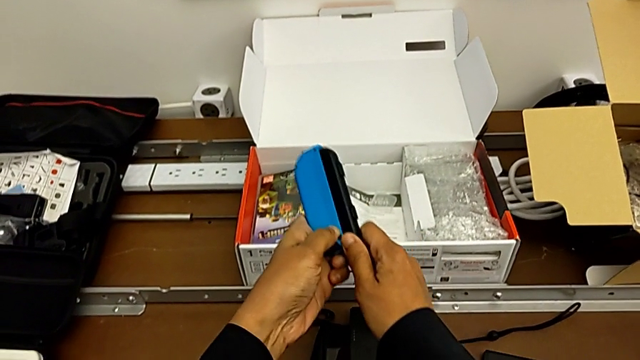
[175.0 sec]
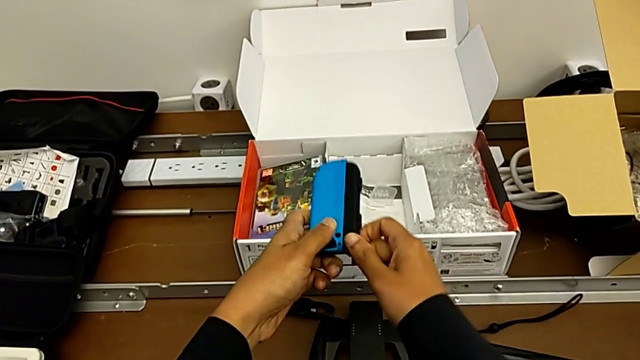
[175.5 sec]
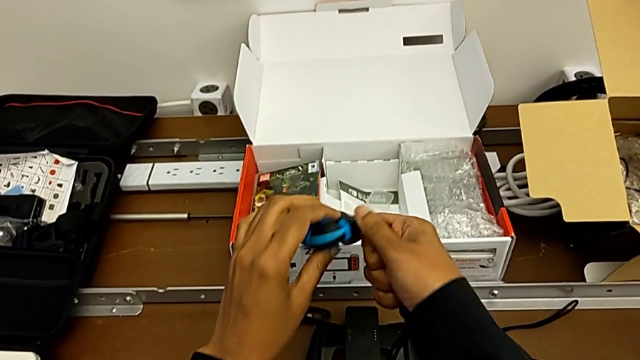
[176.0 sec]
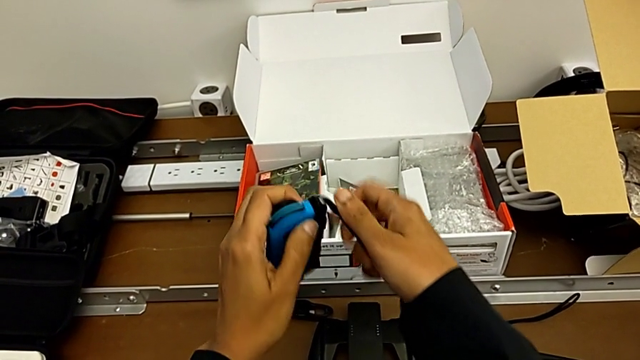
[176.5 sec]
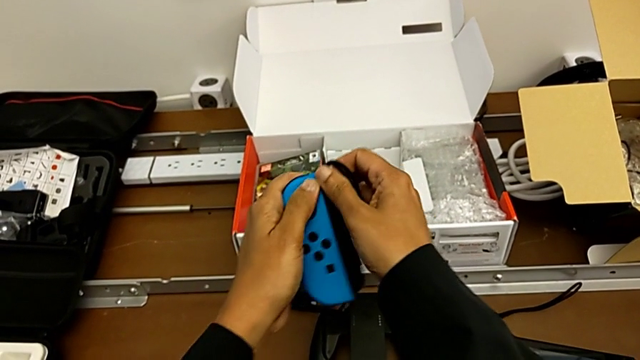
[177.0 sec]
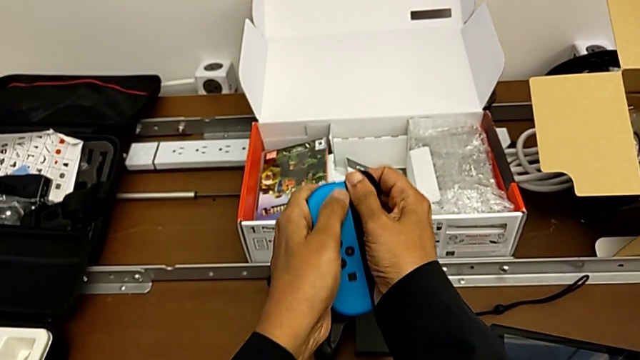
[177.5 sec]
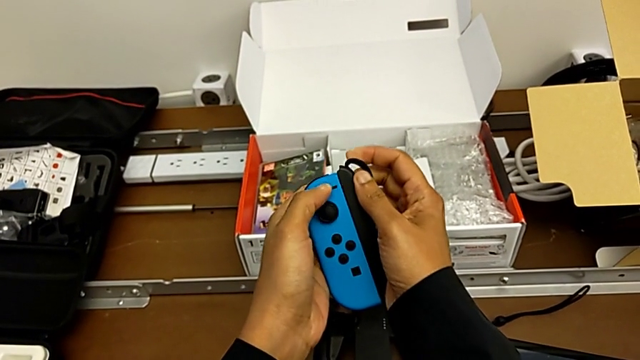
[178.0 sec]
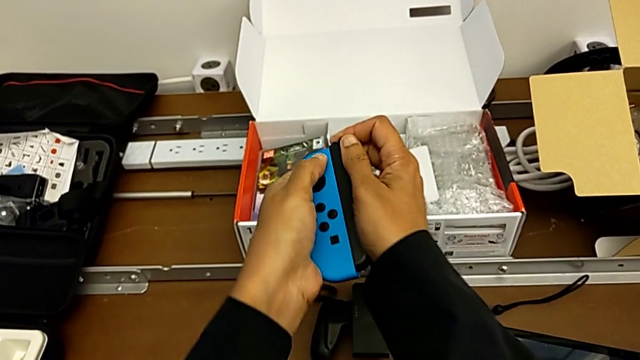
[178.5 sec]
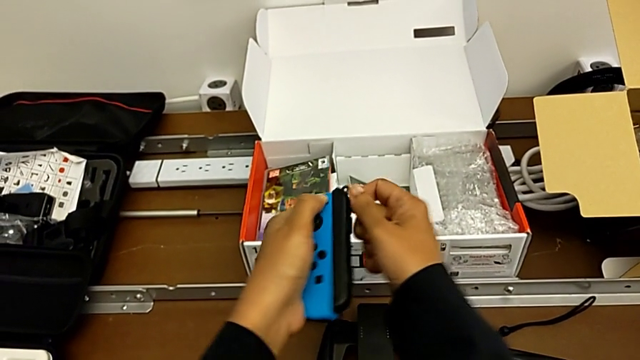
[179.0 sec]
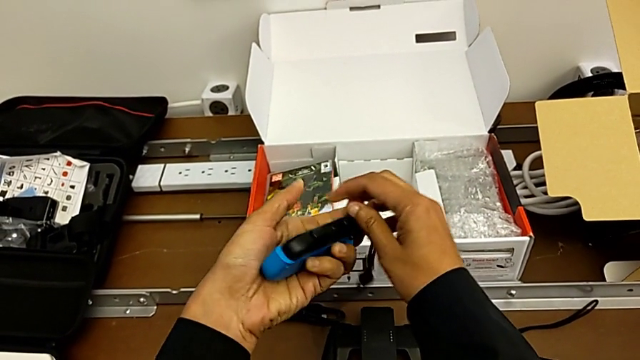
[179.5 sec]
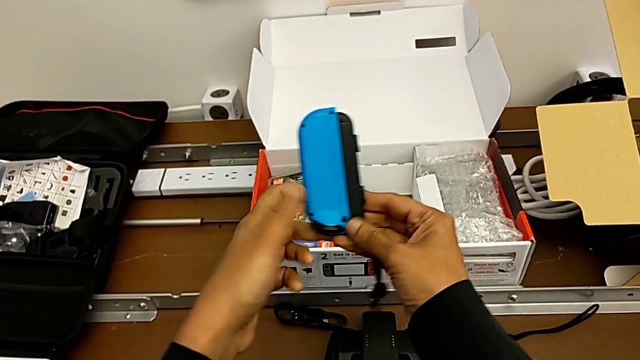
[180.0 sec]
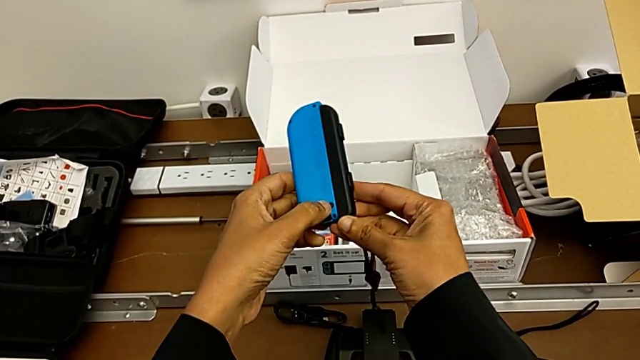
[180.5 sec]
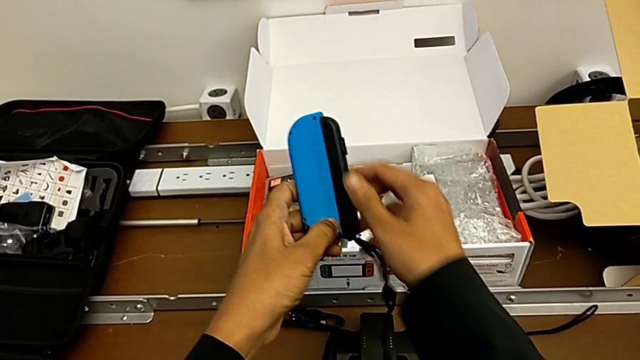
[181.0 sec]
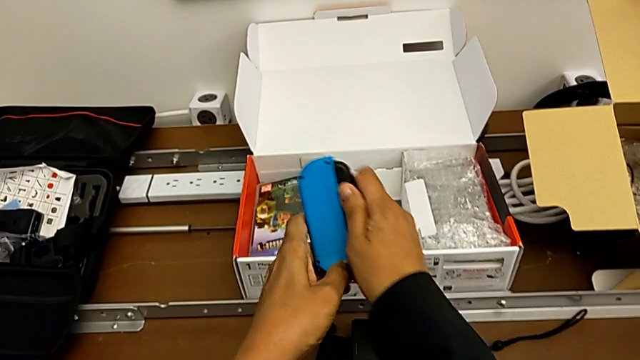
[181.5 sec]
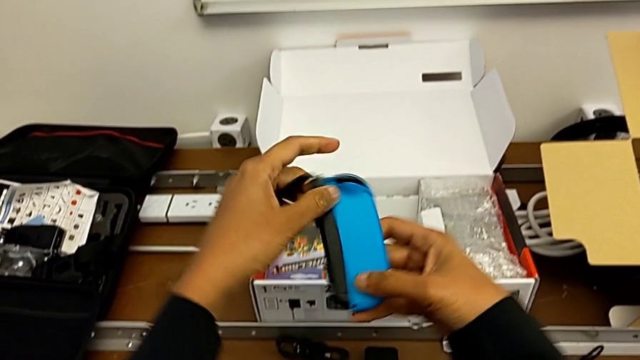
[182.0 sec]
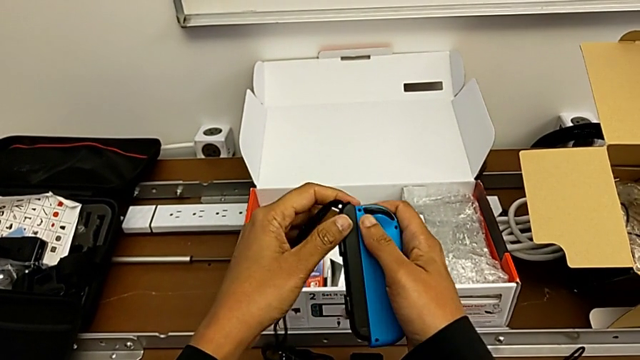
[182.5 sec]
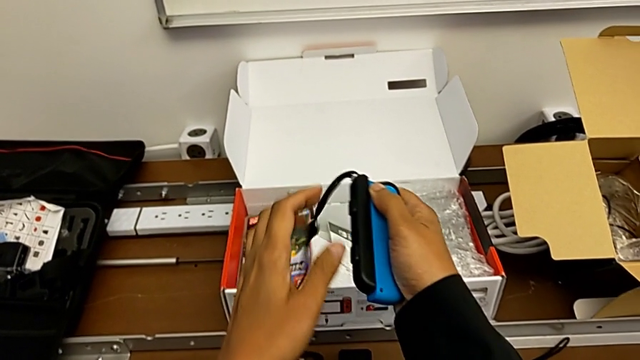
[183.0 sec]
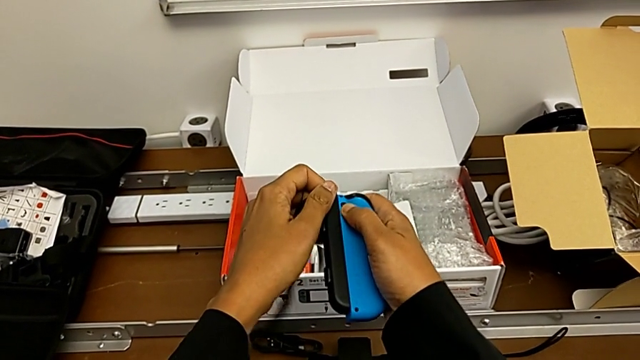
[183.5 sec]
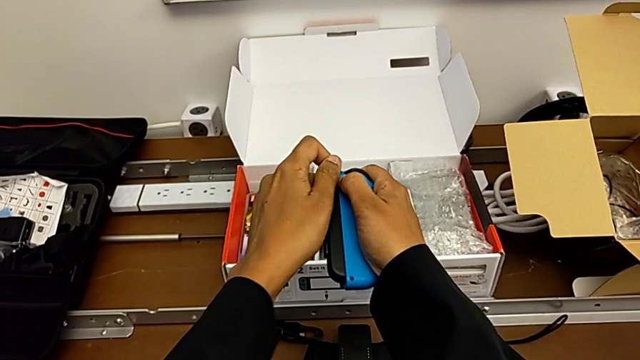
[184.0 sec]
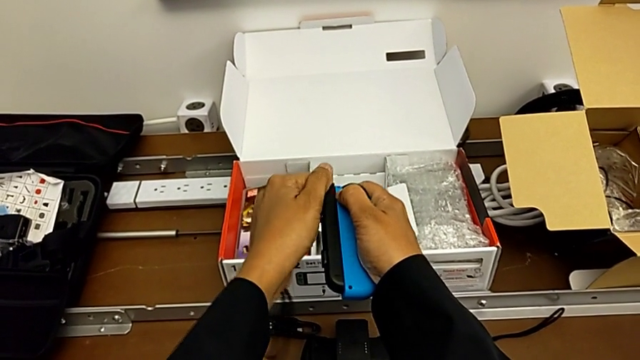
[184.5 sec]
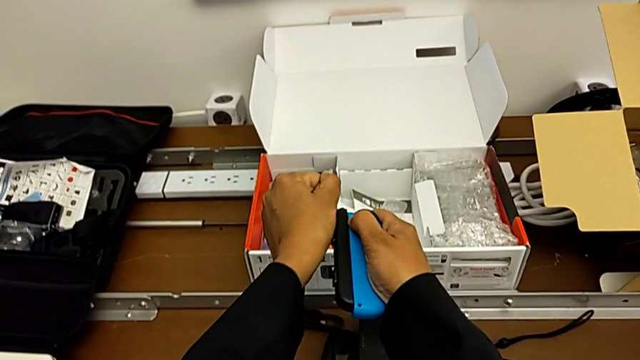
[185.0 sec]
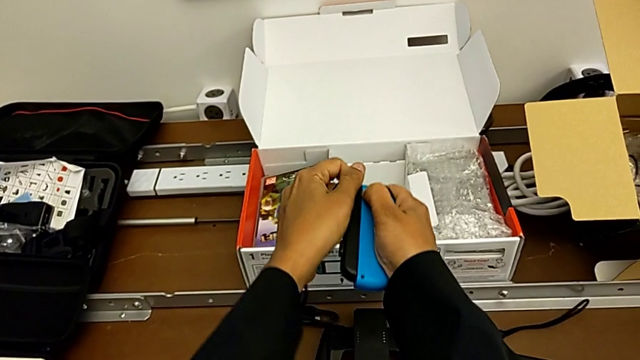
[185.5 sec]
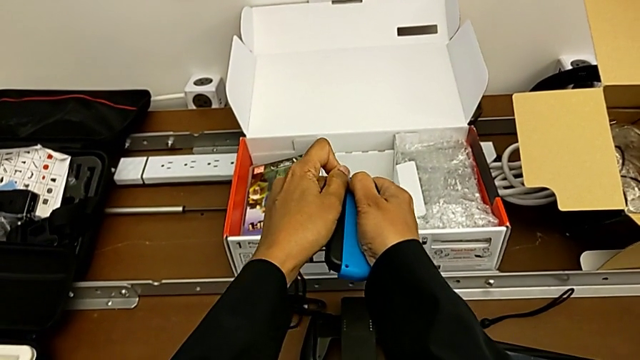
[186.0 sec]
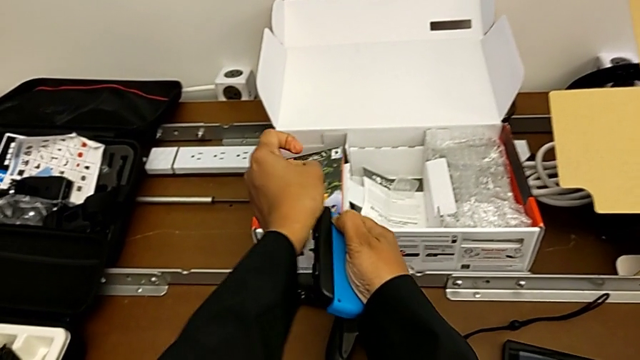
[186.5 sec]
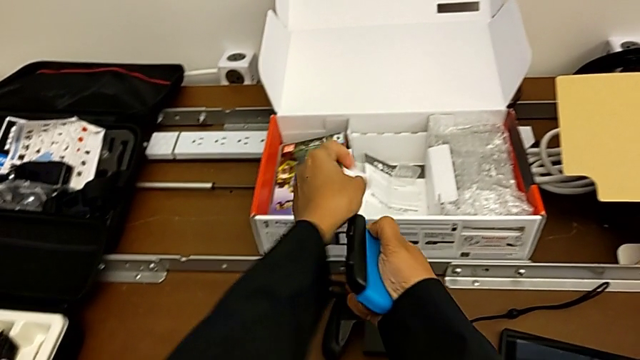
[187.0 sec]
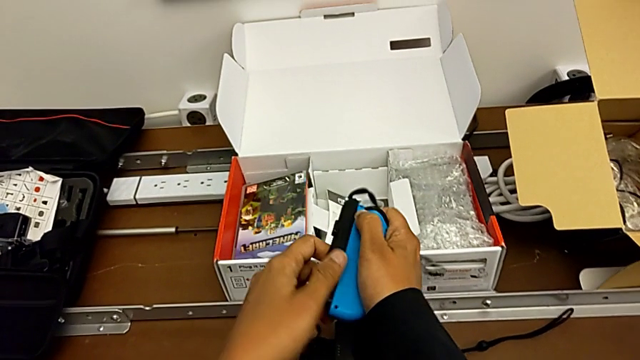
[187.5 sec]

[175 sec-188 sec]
The camera wearer is detaching the Joy-con controller from the Joy-con straps. They flip the Joy-Con controller, pull the left Joy-Con strap with the right hand, flip the blue Joy-Con controller with the right hand, press the release button with the left hand and pull the blue Joy-Con controller.

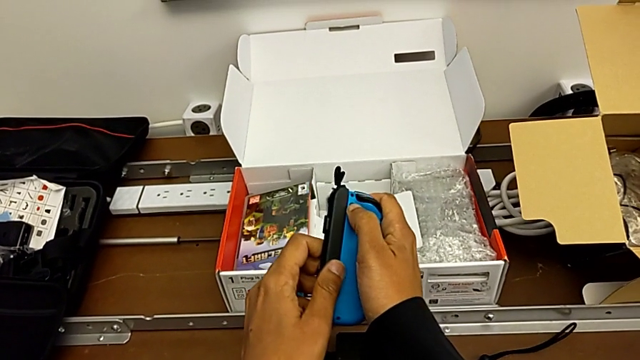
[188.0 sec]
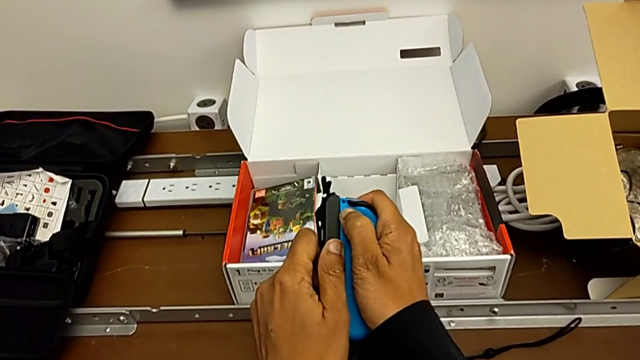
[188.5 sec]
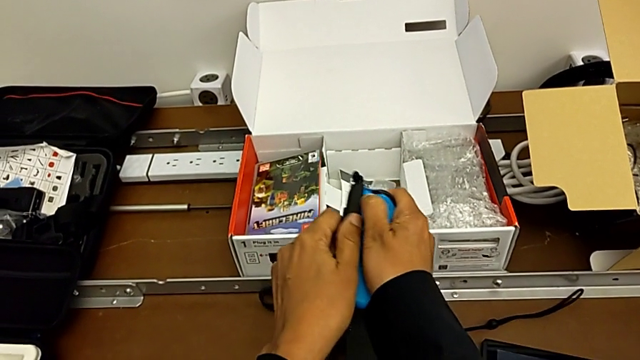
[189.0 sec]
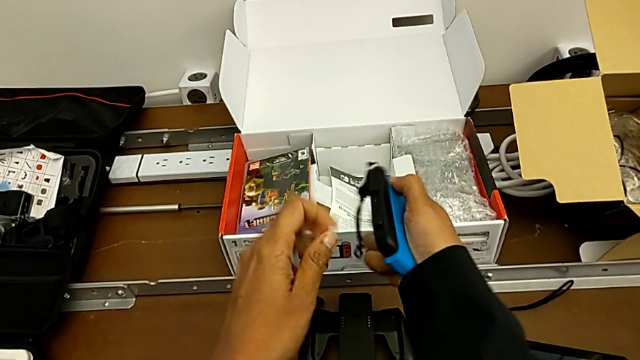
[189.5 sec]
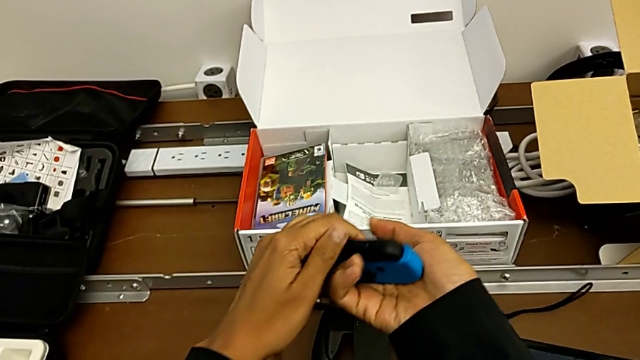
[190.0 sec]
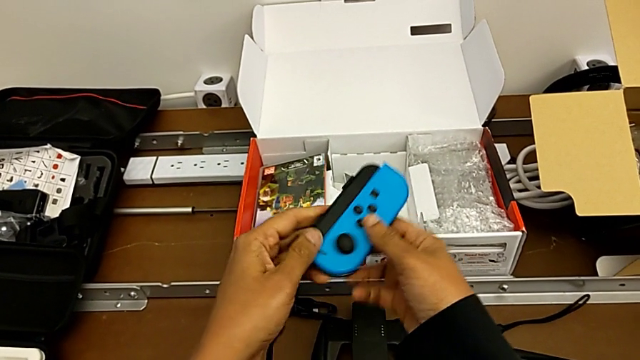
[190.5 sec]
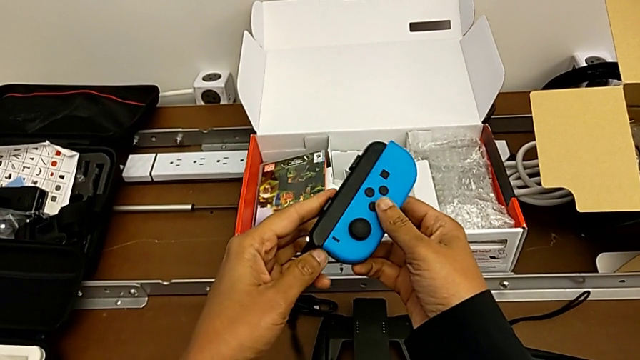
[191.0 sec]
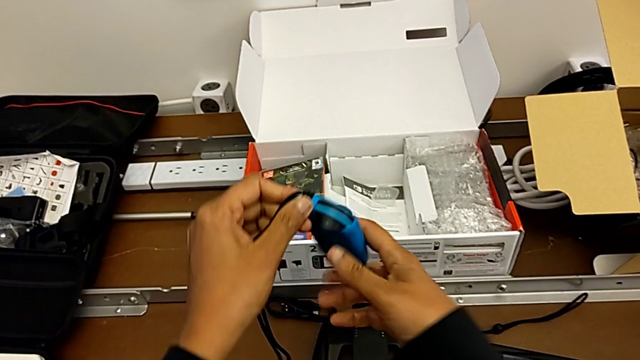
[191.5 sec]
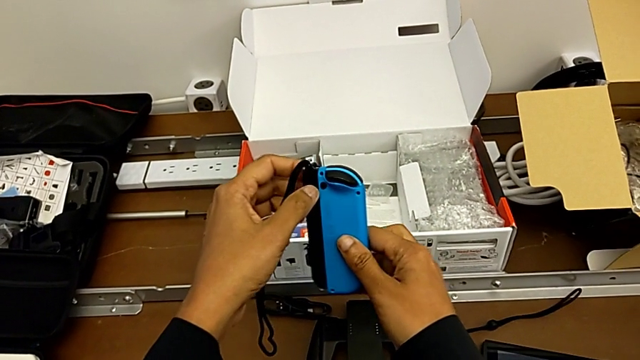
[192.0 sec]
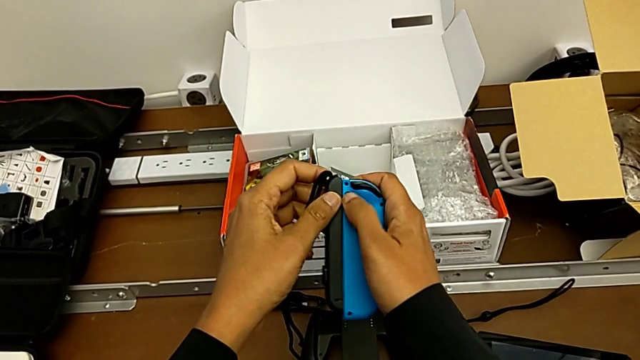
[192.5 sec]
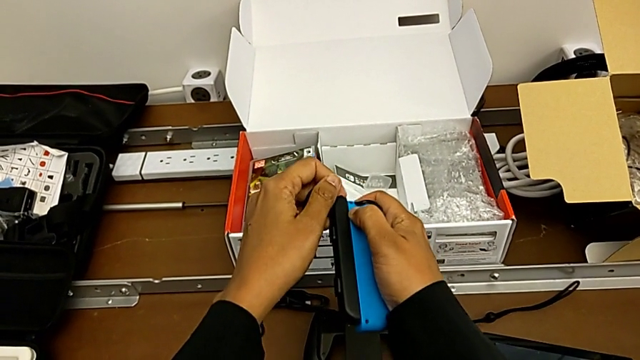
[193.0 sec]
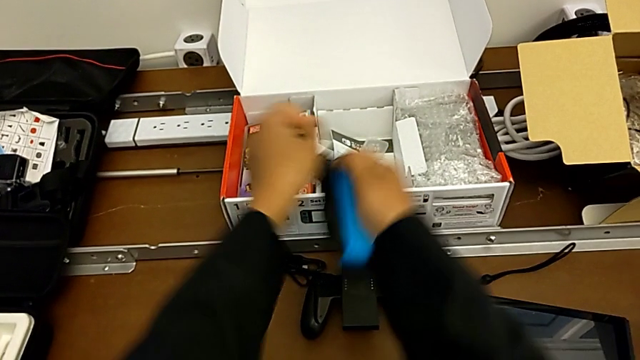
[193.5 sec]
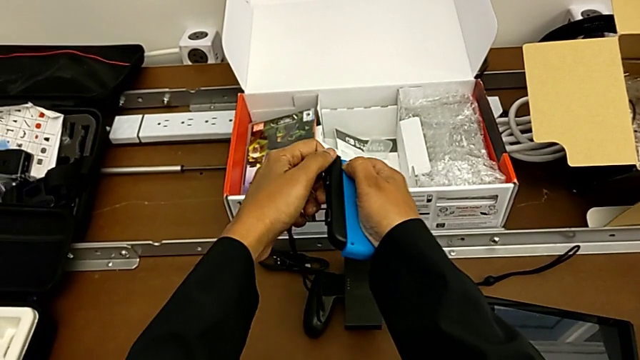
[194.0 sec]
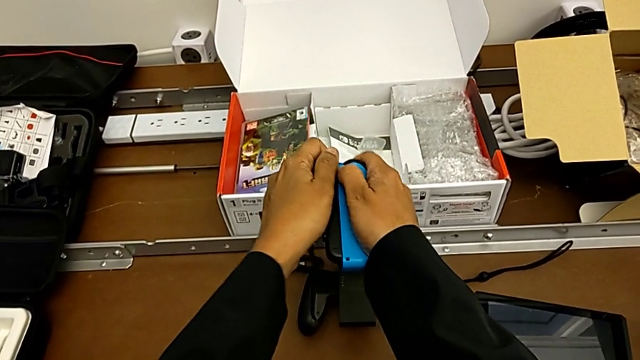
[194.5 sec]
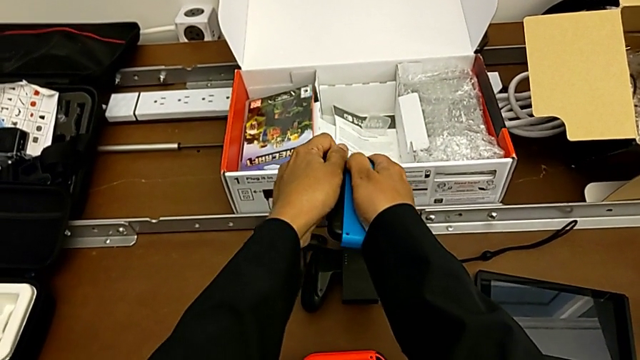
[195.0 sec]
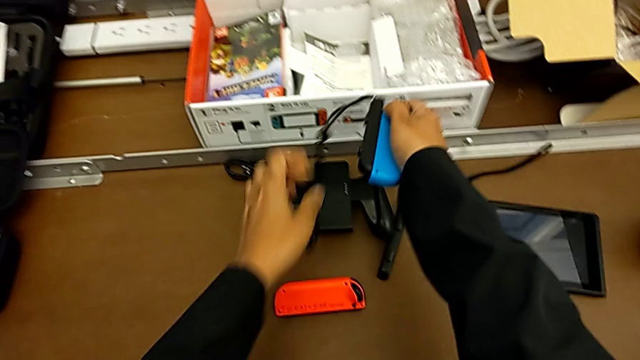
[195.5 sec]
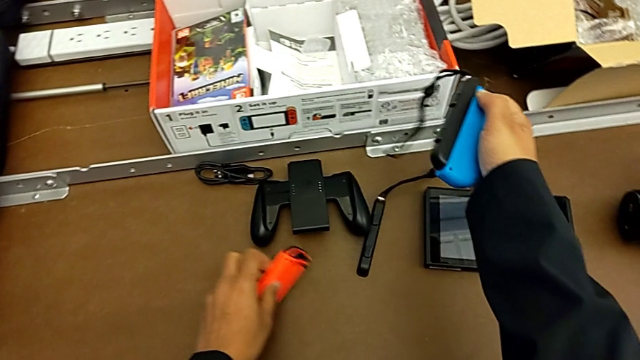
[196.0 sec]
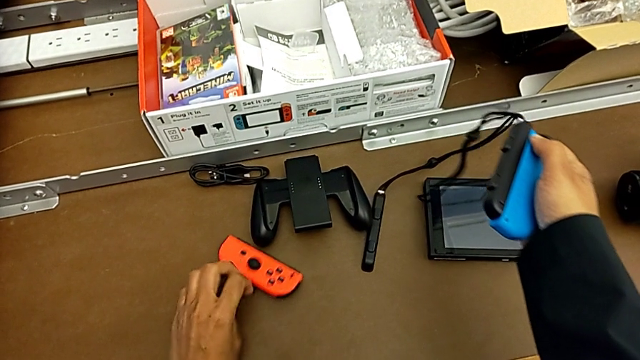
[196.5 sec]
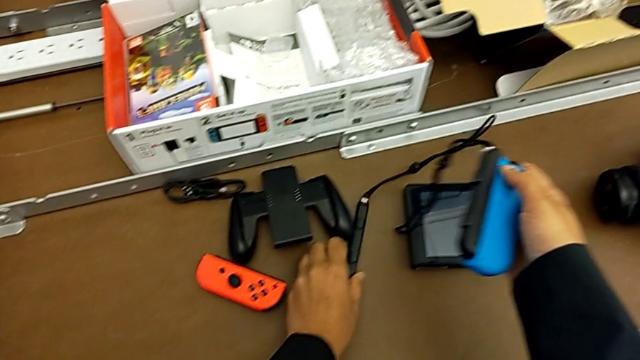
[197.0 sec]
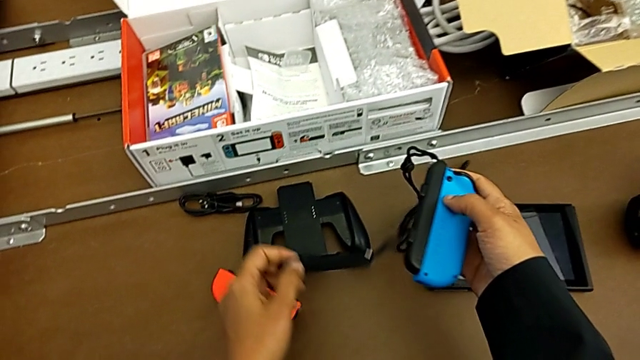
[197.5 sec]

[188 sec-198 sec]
The camera wearer is detaching the Joy-con controller from the Joy-con straps. They pull the left Joy-Con strap, flip the blue Joy-Con controller, pull the left Joy-Con strap and grab the red Joy-Con controller.
